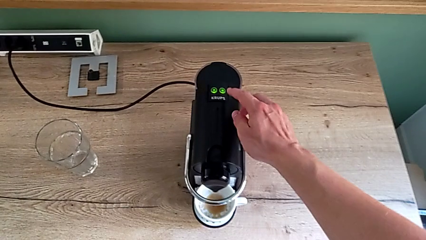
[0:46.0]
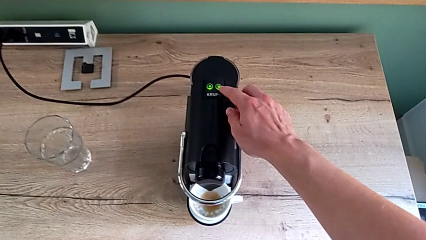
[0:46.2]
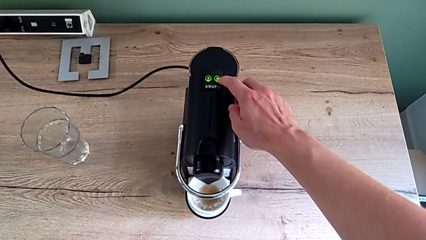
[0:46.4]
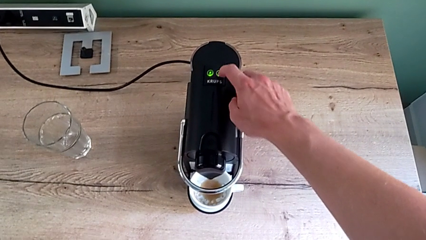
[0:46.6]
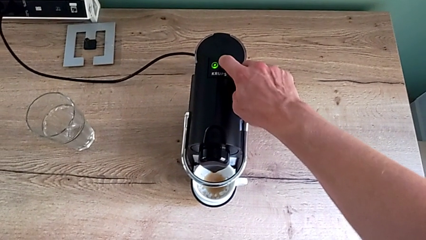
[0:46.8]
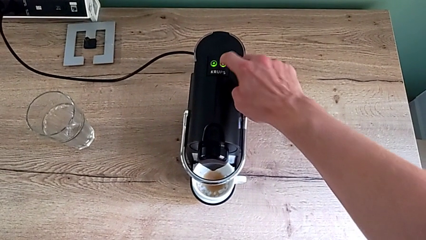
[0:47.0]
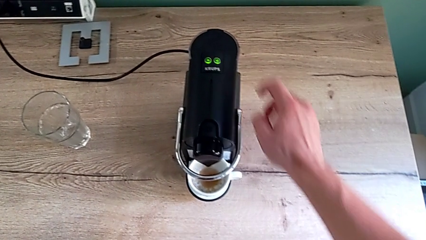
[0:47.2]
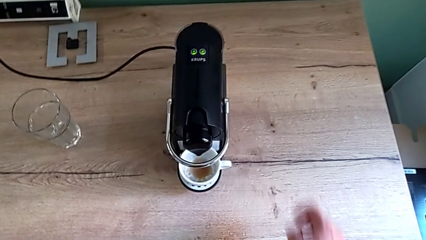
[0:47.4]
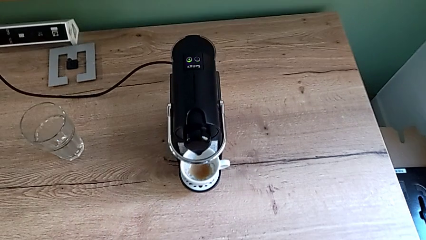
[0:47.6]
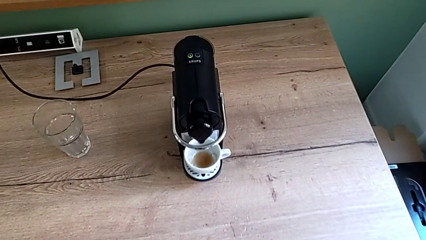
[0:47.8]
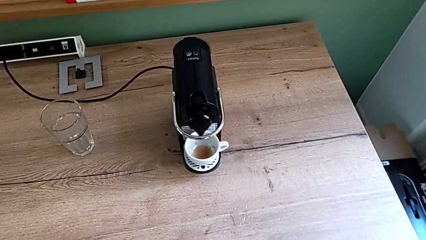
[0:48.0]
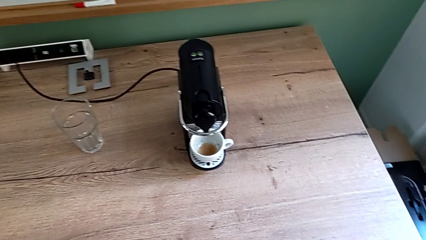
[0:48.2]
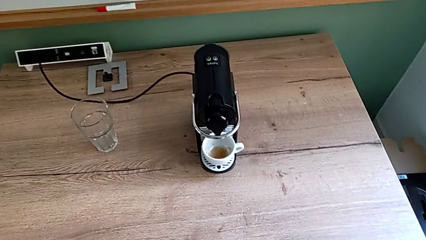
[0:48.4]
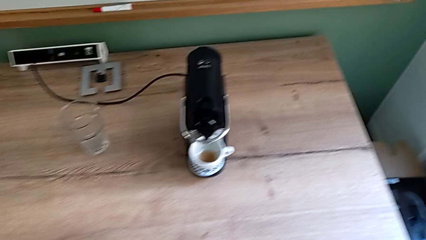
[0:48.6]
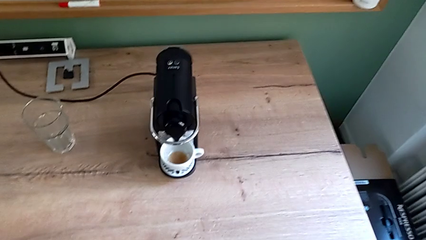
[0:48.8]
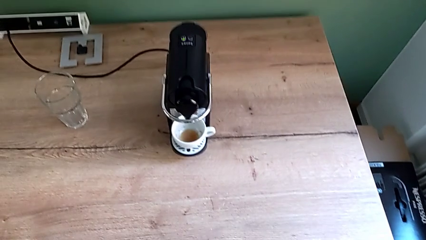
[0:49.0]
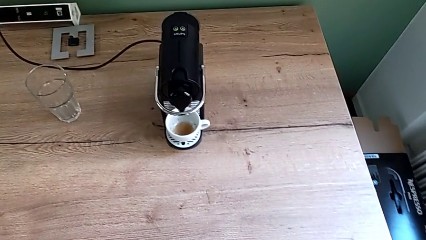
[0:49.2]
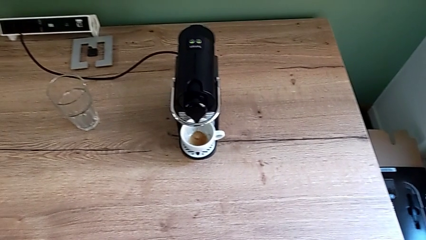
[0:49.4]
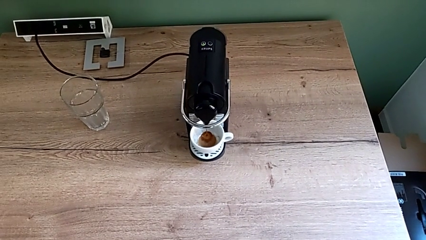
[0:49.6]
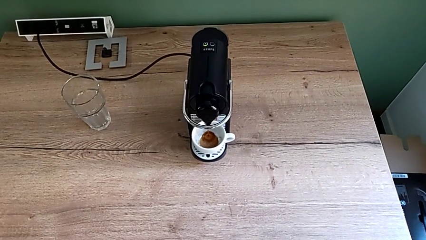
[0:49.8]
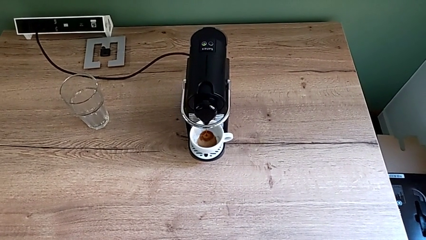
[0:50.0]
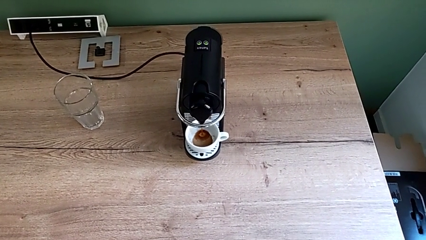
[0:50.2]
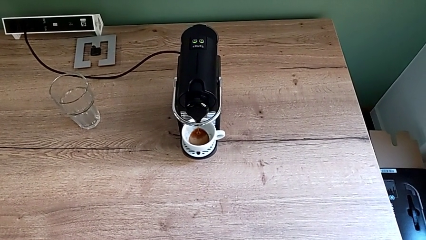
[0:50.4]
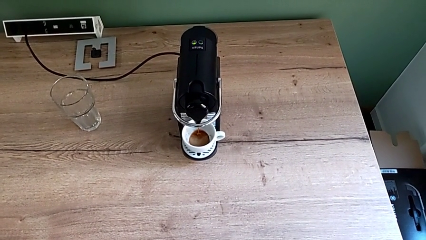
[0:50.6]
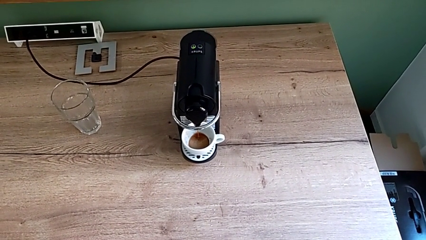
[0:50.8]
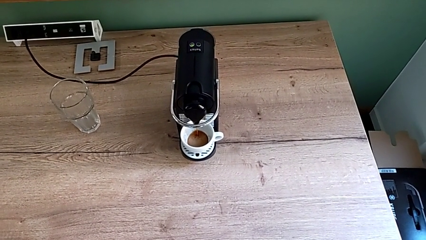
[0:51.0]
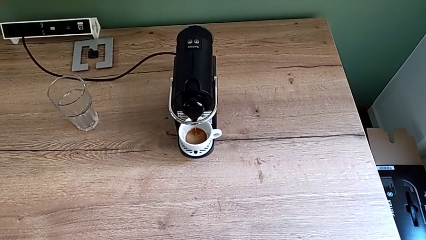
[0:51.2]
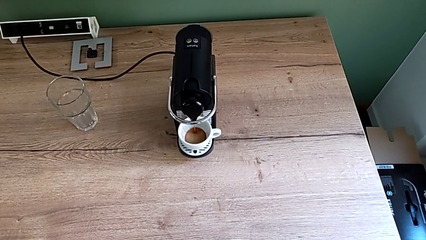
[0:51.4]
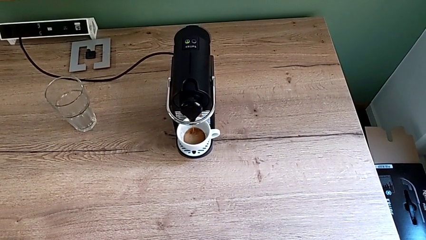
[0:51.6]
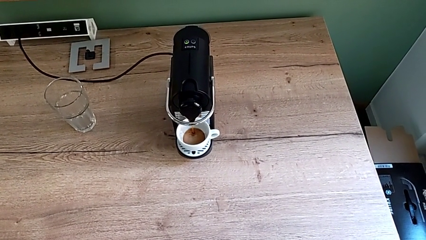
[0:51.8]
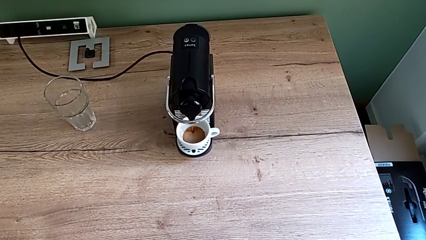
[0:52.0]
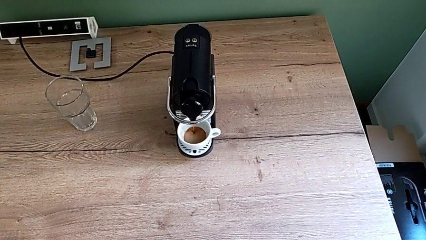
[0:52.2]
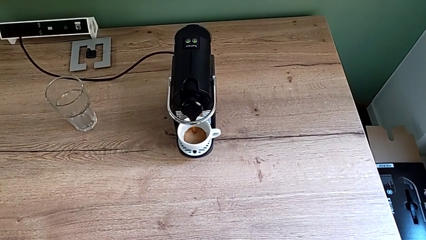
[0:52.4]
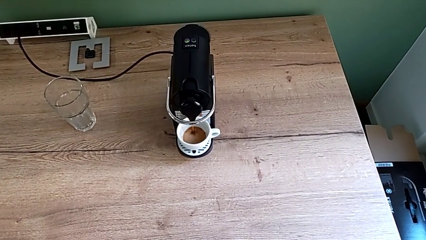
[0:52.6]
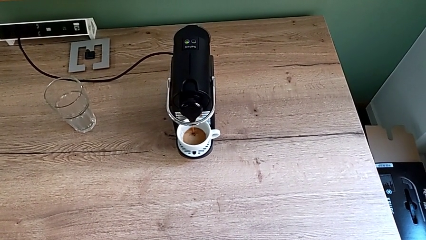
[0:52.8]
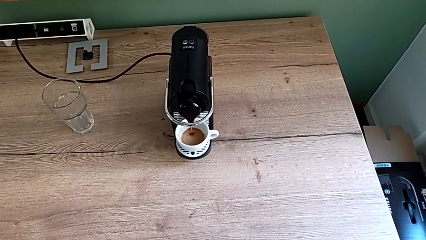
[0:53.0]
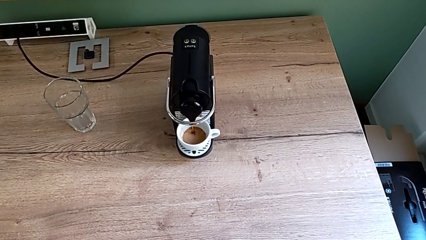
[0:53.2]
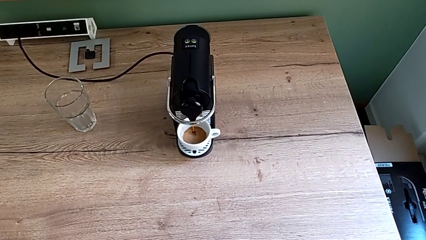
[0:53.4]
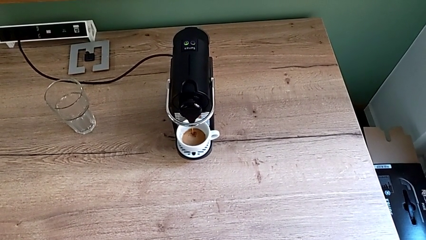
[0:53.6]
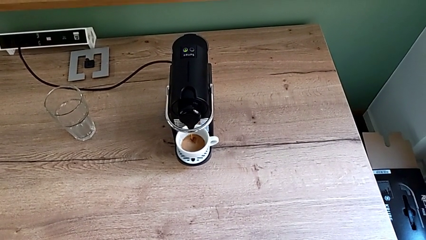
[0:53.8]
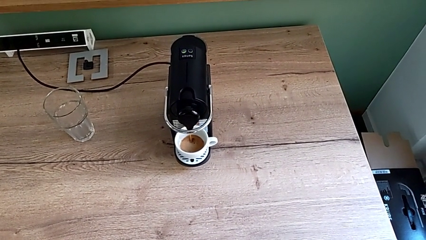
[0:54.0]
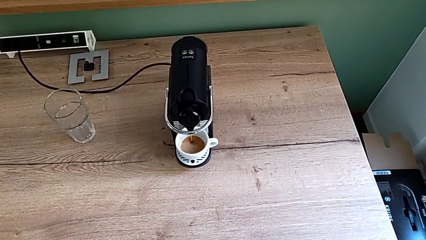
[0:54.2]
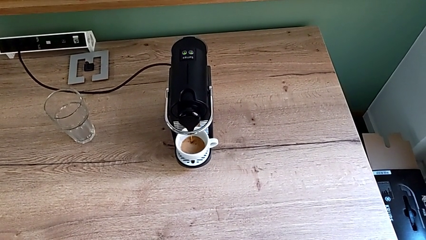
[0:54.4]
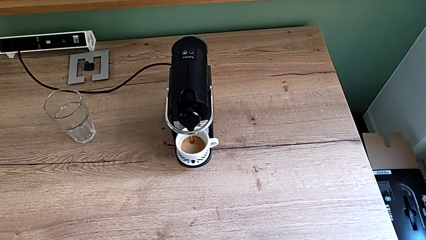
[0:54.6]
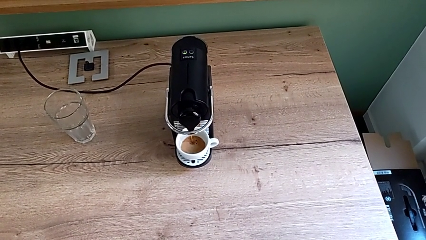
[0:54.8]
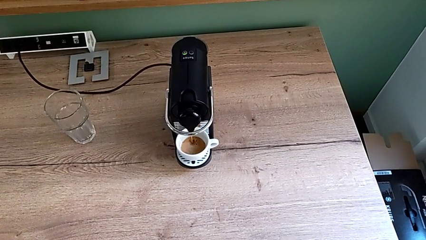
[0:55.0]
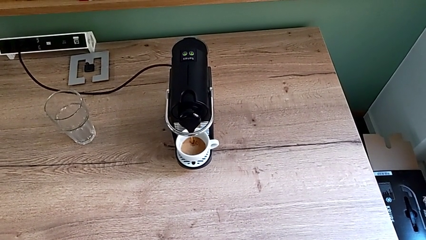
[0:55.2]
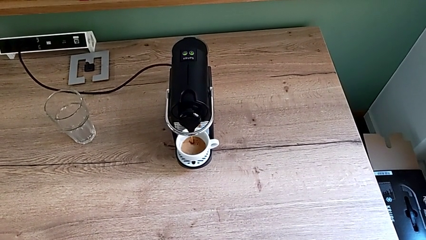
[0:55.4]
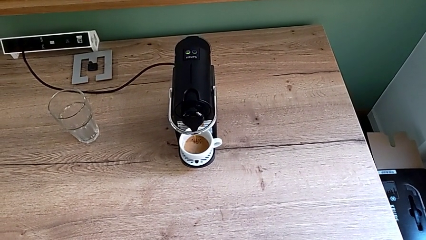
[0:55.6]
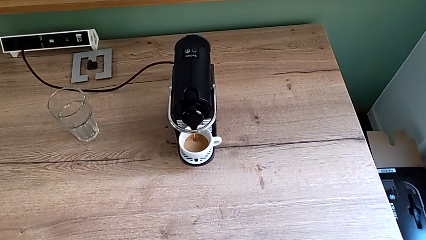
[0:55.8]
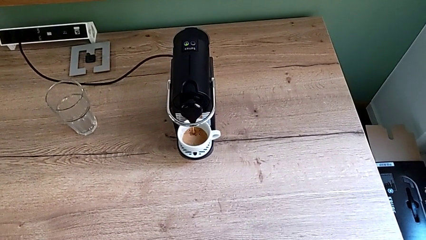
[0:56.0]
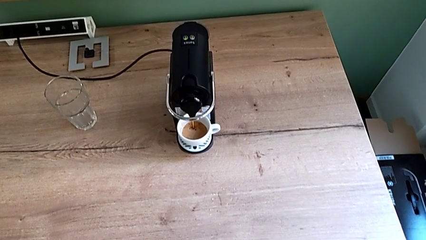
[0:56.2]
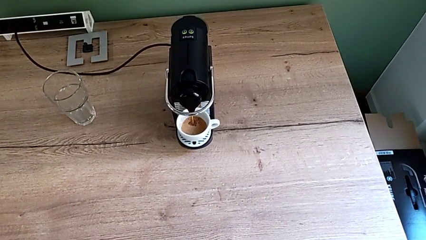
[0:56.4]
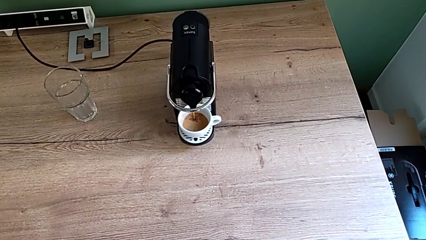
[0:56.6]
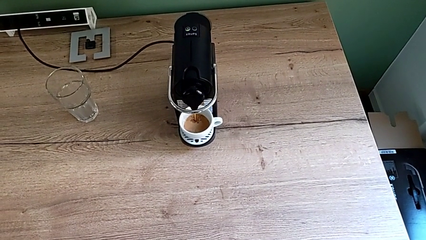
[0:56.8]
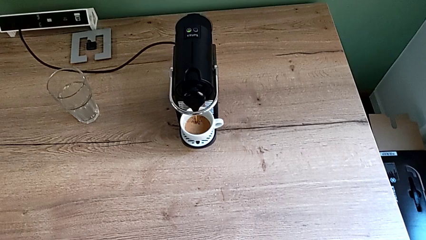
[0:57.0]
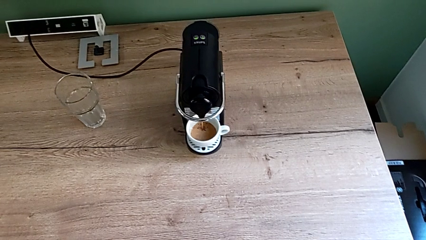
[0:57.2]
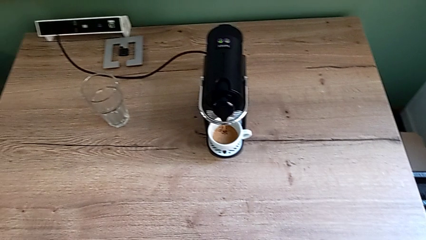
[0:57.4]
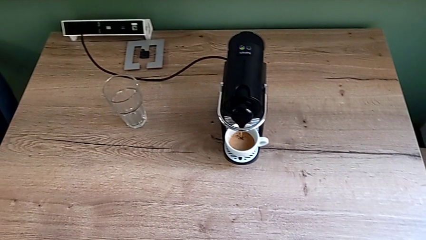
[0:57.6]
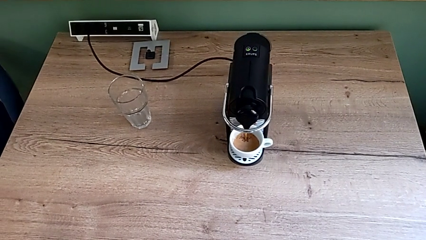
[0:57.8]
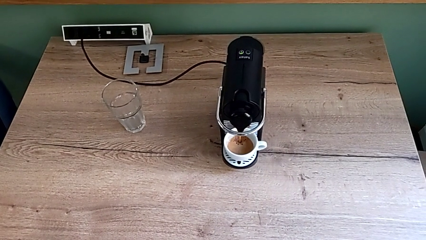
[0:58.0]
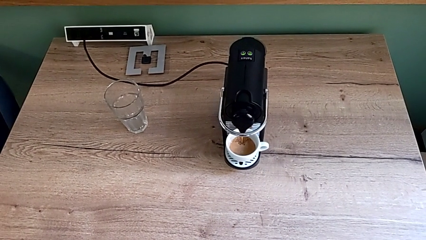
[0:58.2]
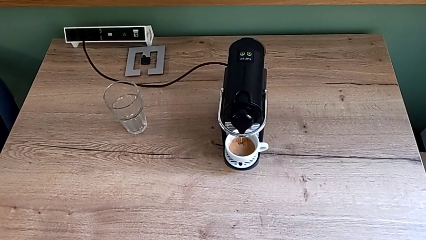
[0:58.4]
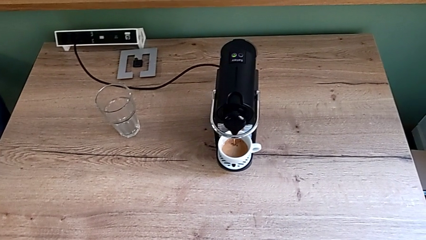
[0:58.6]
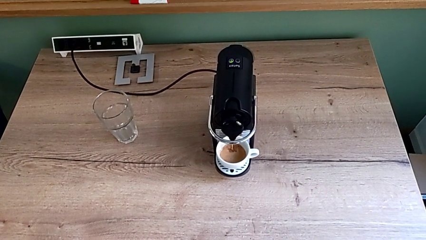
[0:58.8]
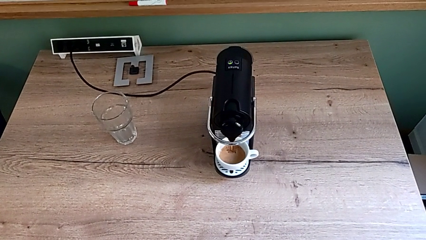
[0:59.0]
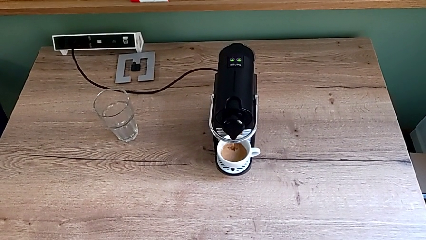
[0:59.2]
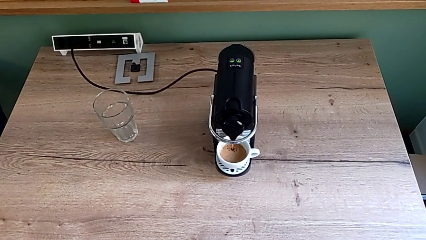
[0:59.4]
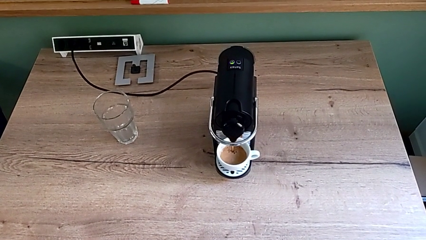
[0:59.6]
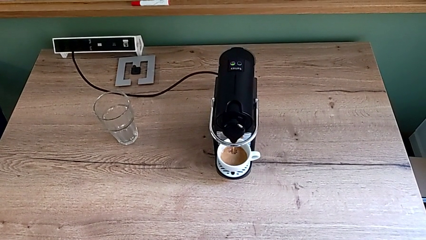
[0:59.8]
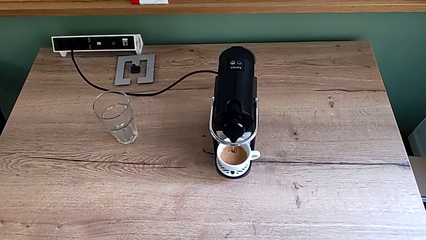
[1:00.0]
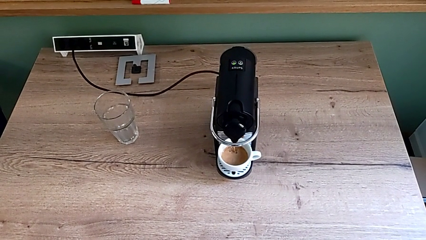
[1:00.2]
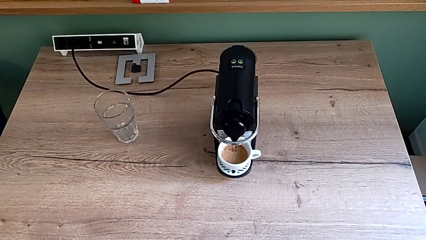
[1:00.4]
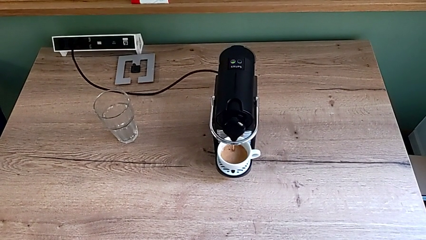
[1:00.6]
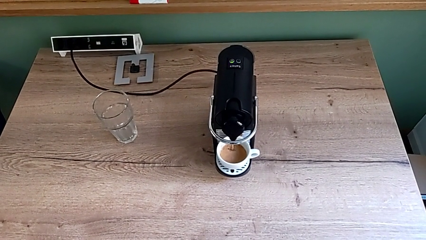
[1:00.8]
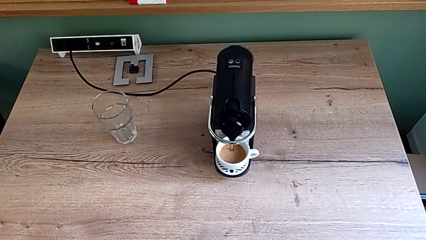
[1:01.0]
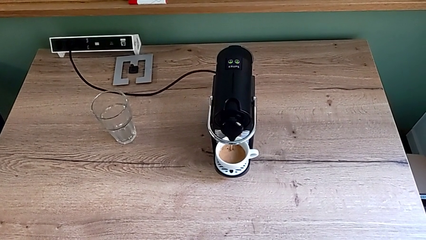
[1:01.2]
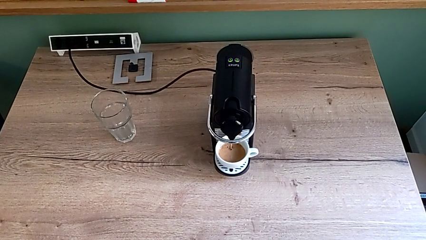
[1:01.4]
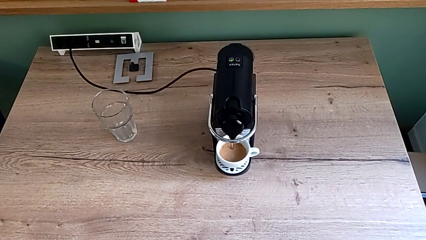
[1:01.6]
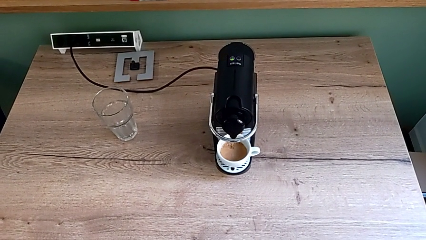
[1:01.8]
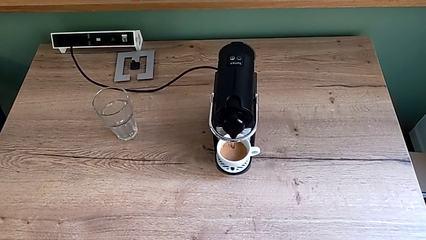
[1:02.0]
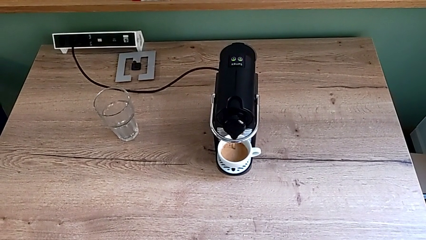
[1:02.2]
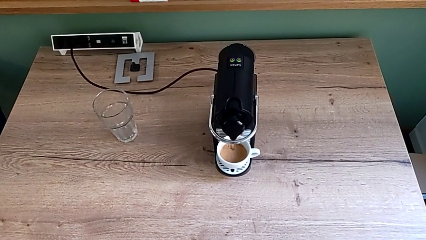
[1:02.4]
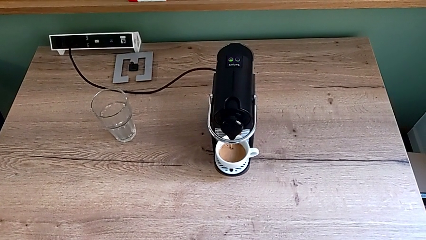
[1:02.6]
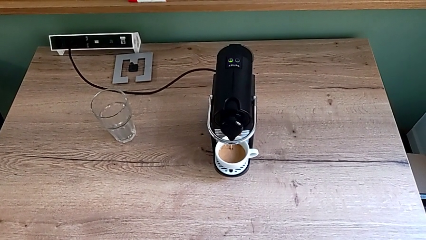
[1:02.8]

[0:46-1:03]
The camera wearer is making a cup of coffee. They press the button with the right hand and begin to load the cup.
